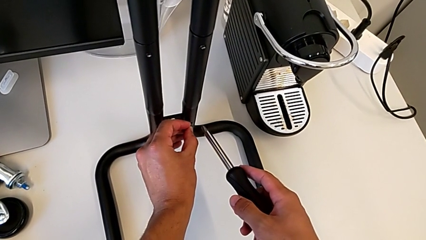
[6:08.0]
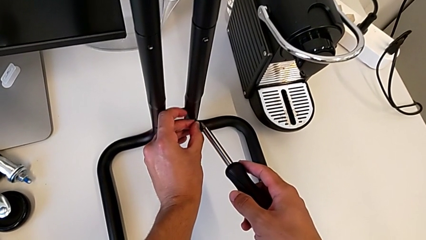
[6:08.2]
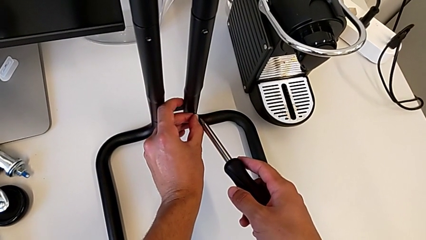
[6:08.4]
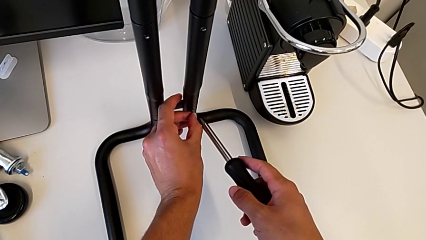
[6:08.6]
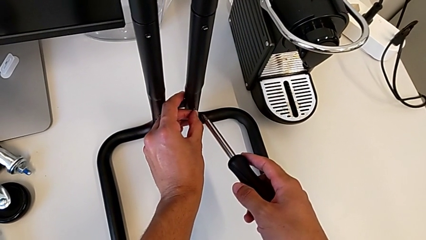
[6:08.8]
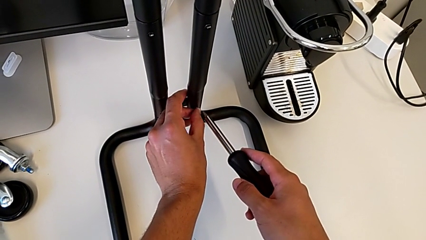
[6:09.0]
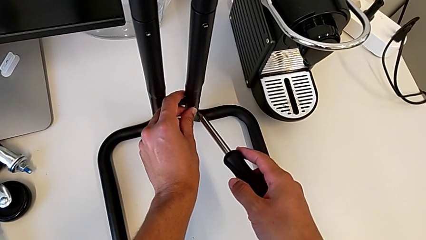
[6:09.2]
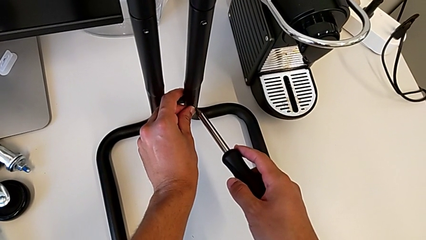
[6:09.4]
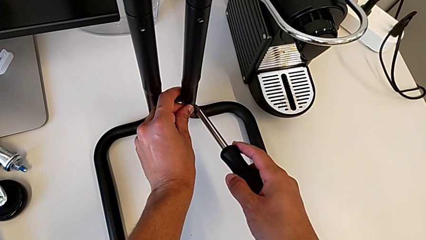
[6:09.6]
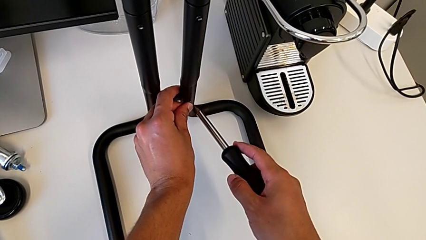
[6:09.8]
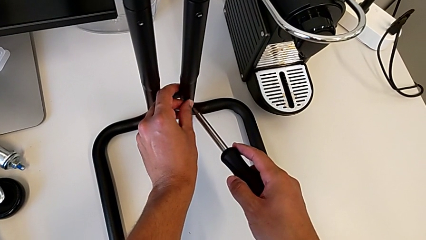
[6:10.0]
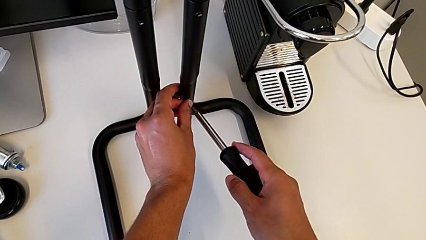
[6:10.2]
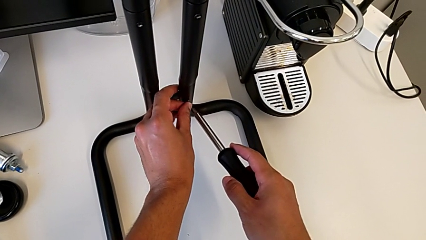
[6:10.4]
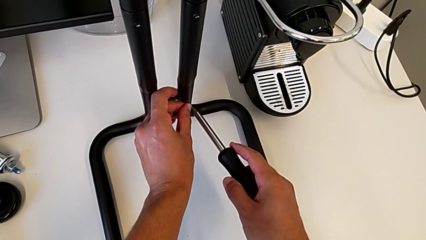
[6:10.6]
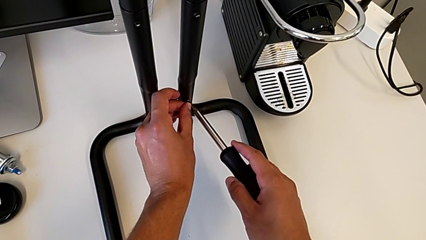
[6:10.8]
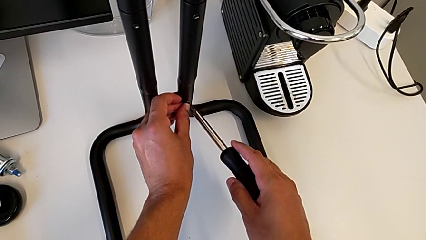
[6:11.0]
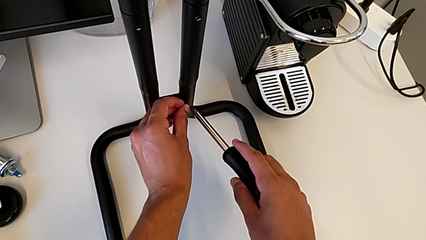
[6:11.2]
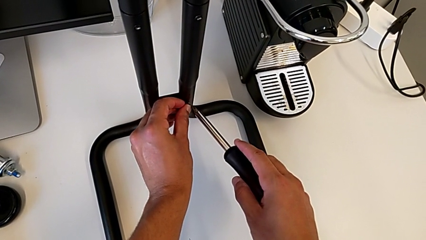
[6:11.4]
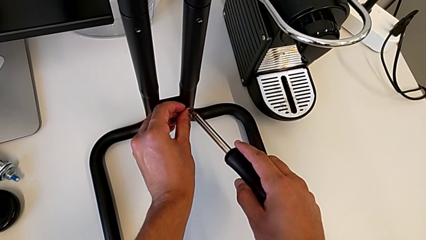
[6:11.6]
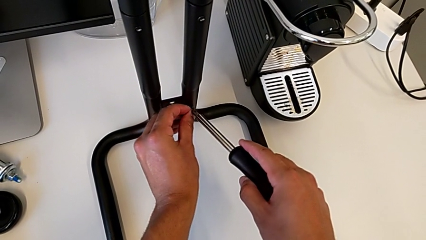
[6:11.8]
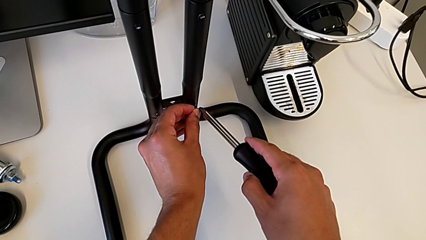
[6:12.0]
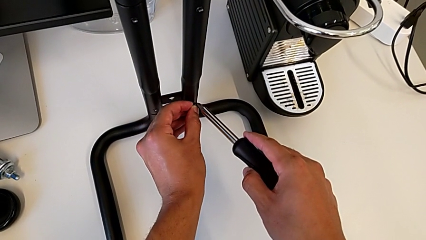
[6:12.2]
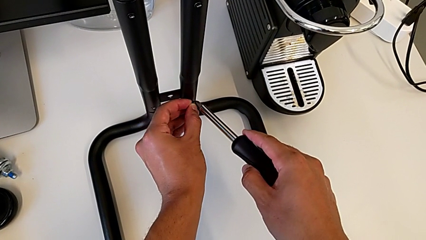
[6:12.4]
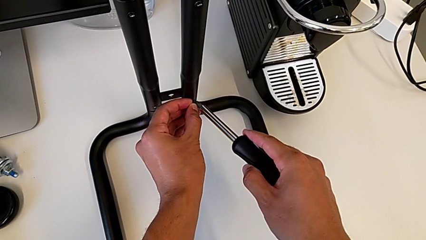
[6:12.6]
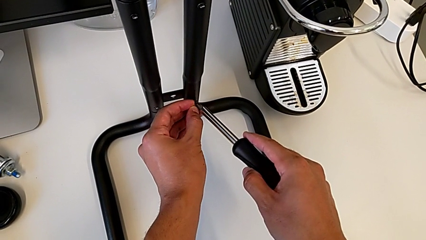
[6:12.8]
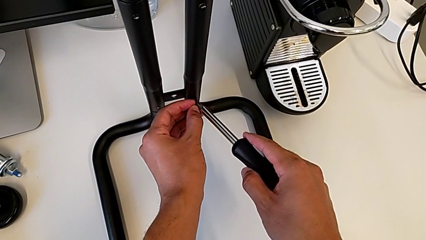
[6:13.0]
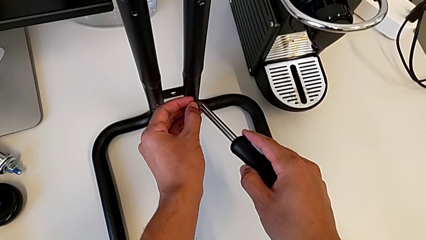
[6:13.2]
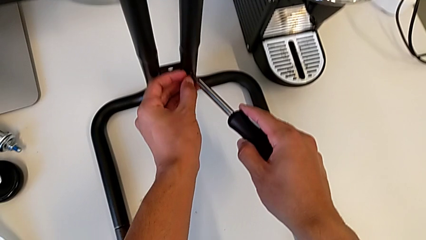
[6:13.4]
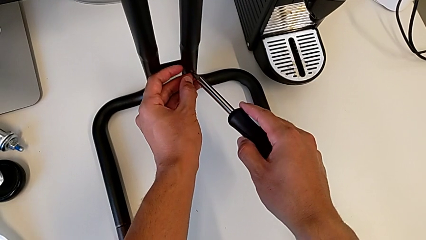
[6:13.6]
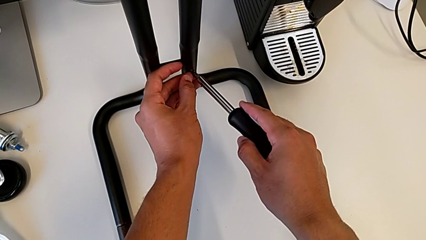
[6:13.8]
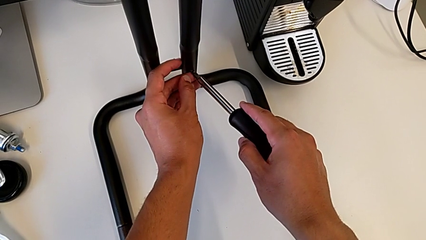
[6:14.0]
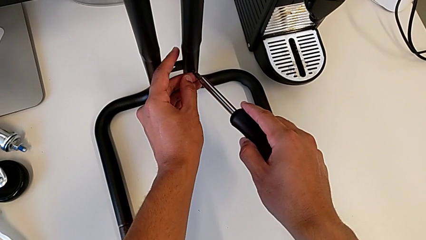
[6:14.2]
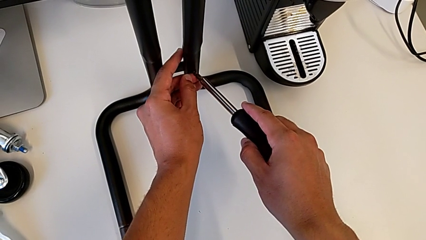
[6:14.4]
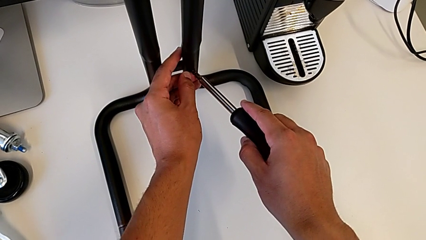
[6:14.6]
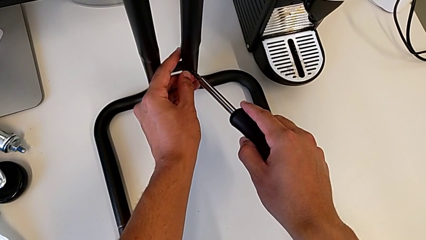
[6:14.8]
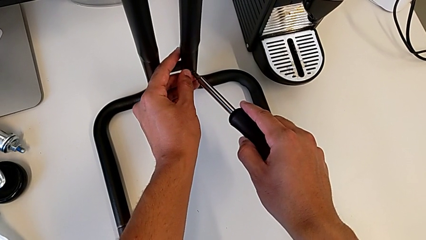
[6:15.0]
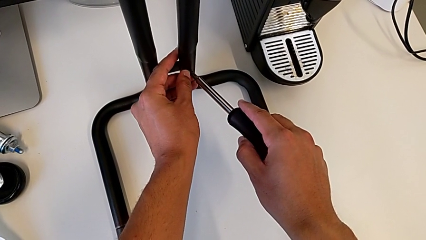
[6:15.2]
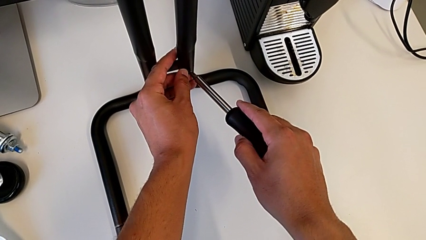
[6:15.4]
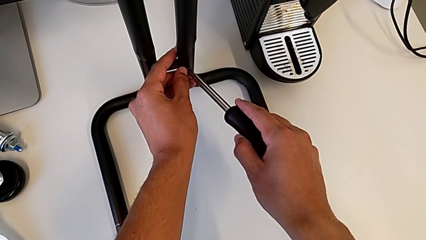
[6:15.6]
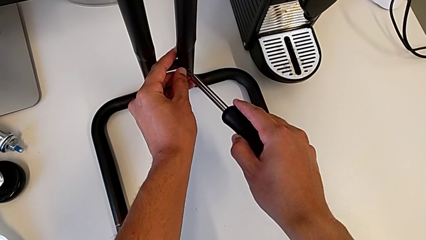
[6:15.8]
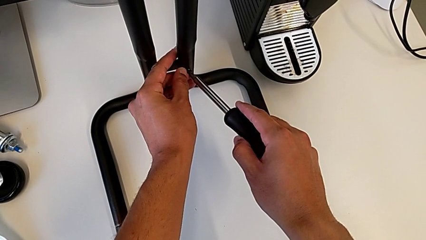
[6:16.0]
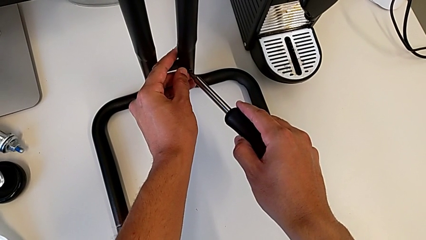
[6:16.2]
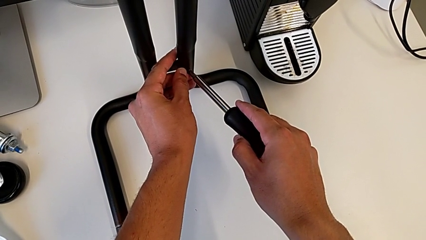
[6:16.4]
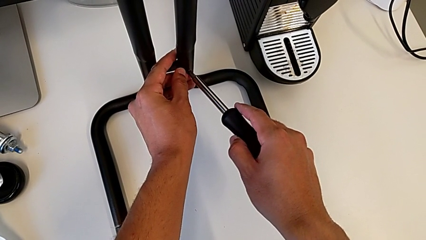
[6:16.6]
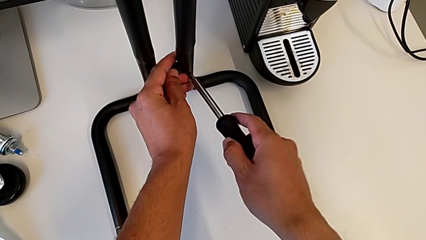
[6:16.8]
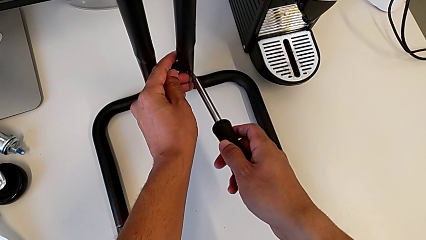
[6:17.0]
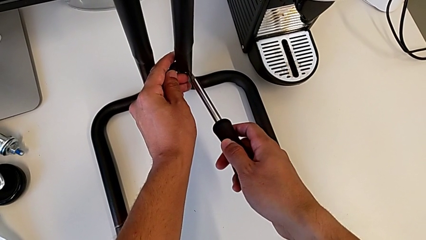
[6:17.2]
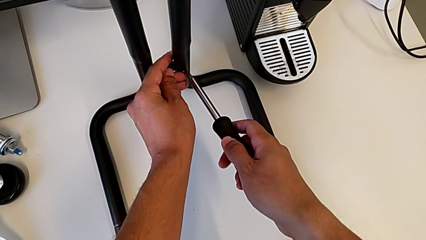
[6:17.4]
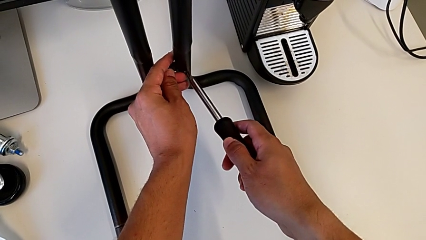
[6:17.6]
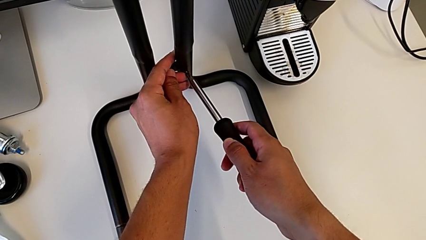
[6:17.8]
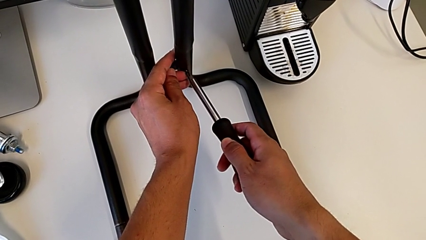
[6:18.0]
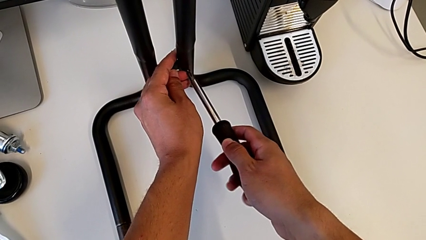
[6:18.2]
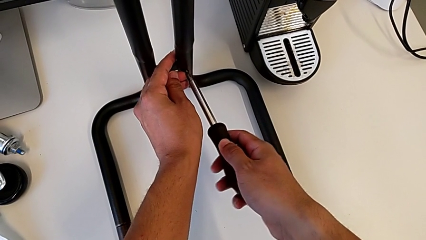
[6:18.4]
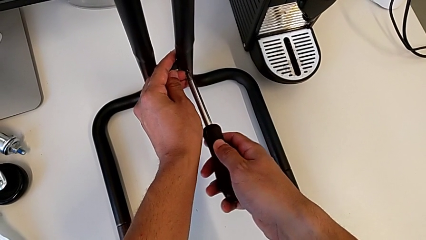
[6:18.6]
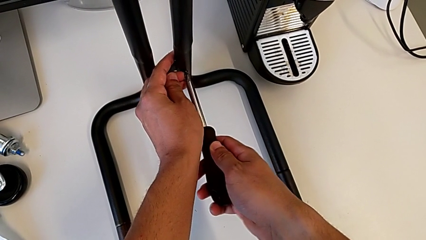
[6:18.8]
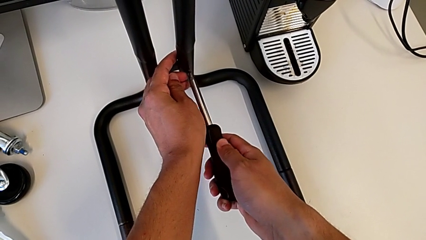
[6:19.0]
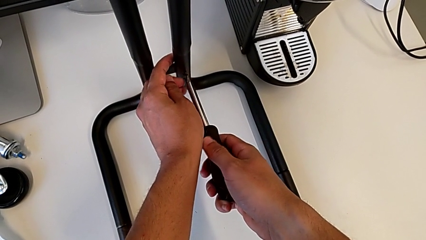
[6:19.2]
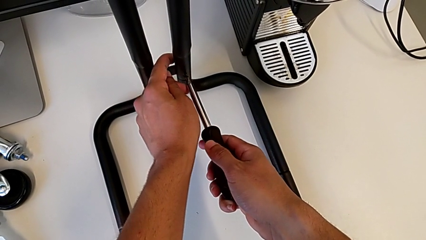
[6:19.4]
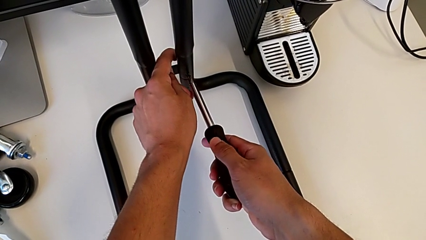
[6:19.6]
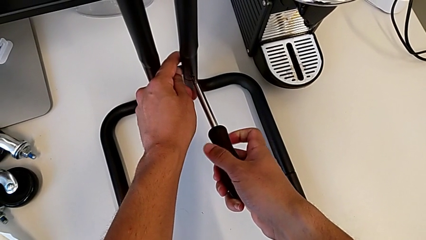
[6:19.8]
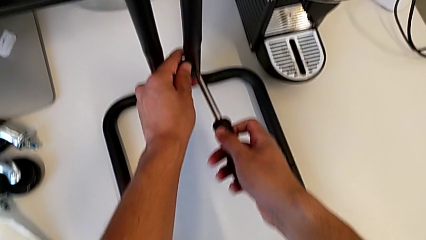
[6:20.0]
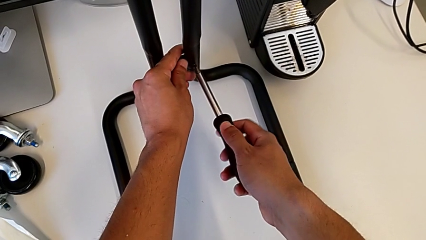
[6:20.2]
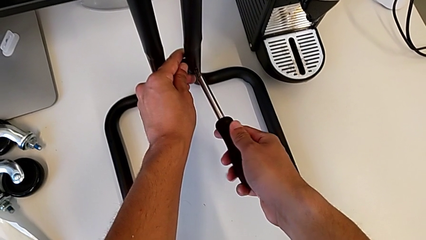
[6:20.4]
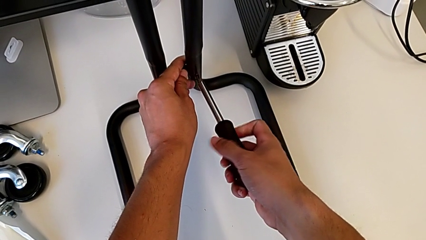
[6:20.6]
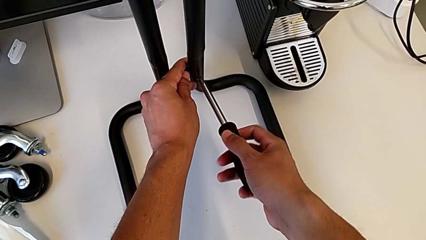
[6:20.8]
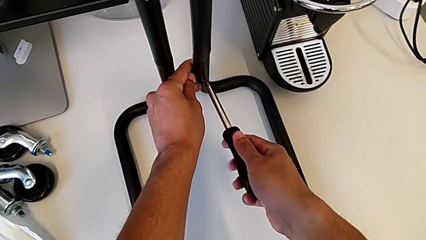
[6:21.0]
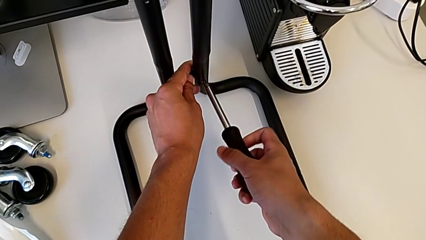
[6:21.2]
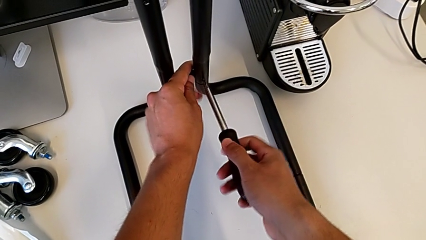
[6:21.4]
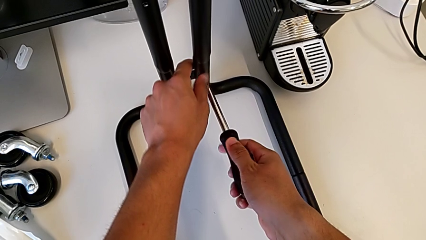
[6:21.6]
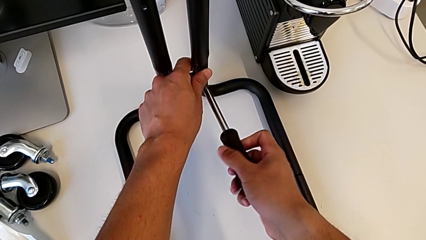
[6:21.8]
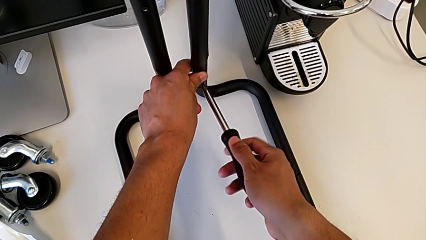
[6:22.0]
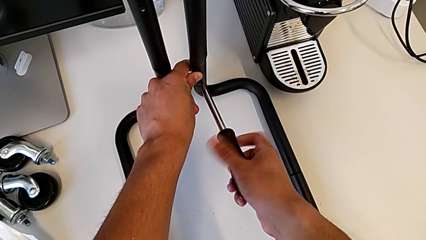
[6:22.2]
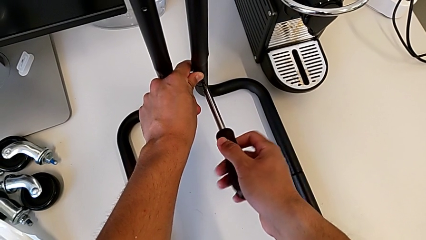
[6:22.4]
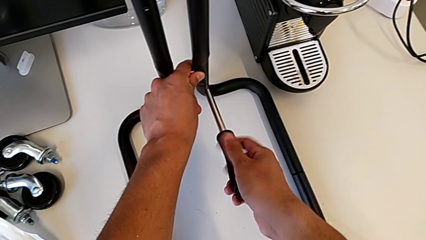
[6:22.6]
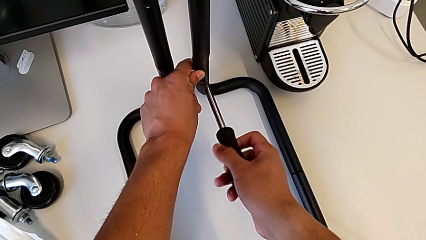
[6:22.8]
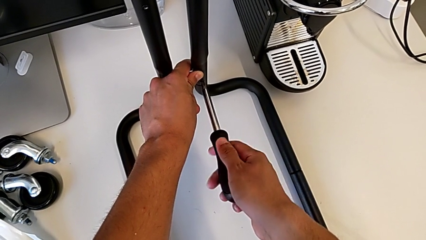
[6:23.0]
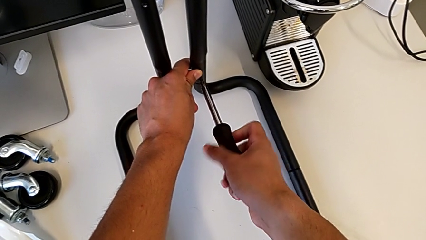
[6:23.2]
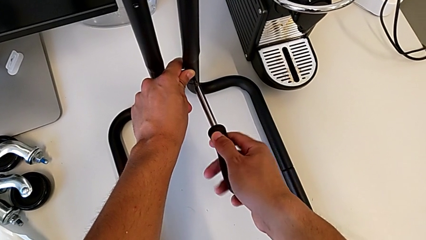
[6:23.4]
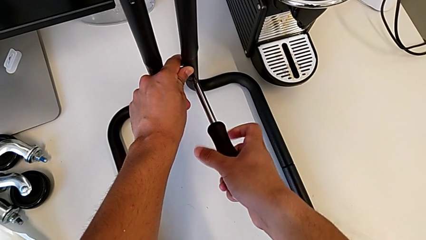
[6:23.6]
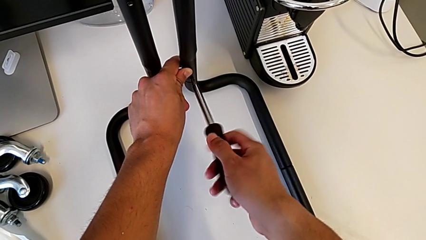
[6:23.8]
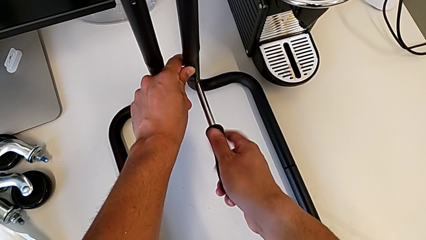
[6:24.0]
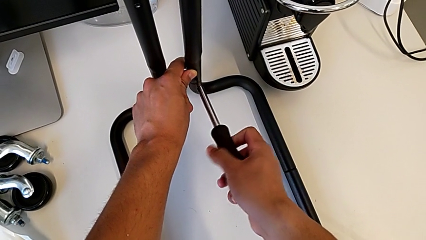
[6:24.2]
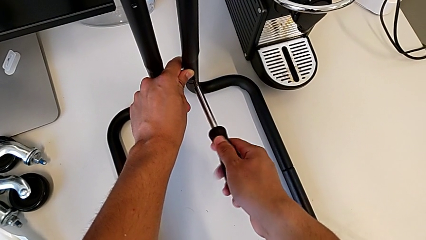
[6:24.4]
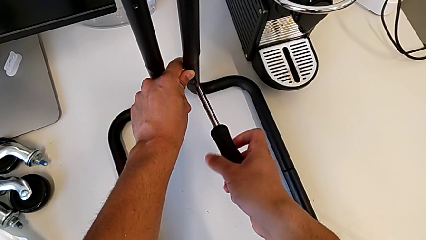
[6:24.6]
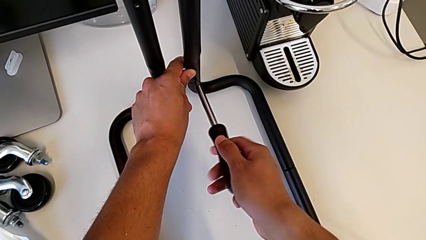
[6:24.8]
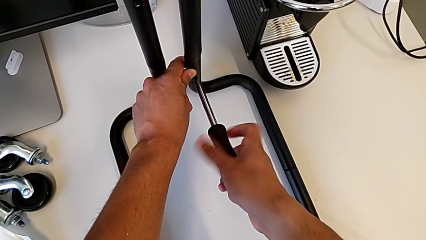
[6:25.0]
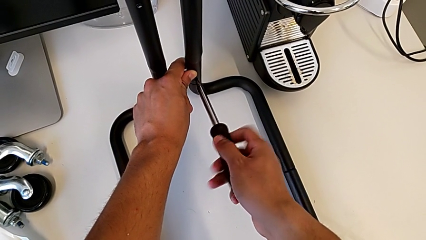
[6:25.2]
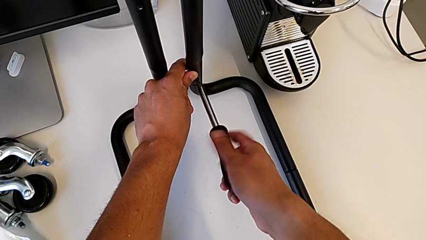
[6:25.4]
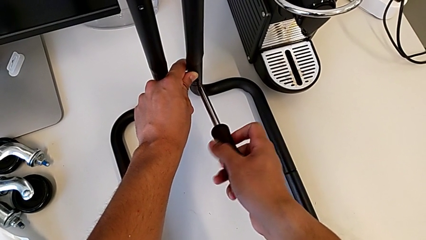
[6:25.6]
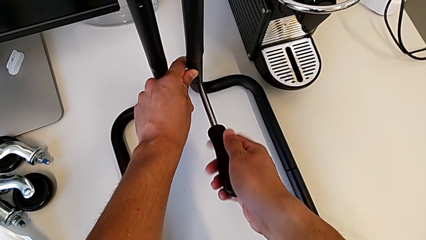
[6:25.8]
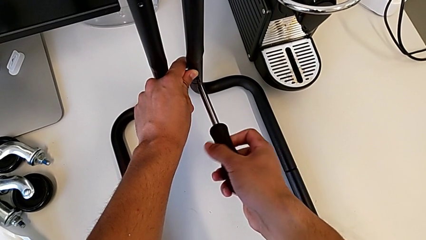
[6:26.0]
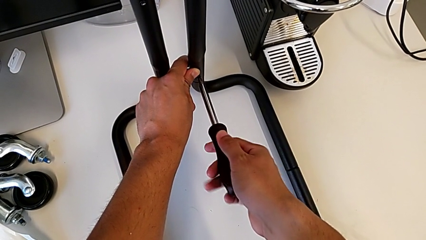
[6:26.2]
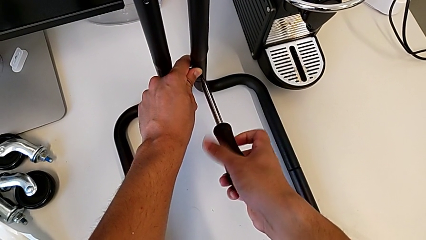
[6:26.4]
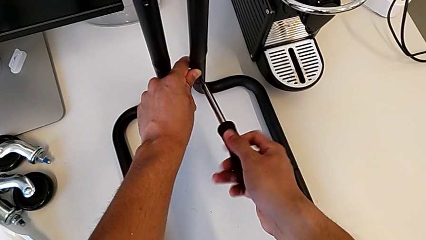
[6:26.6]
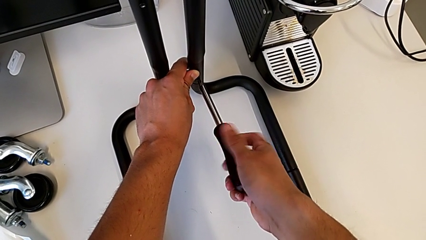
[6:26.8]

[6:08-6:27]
The camera wearer is screwing the second sidebar to the base frame. They keep placing the fifth screw and begin to screw it.
